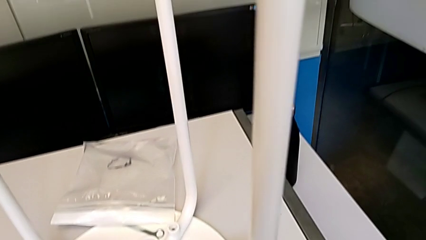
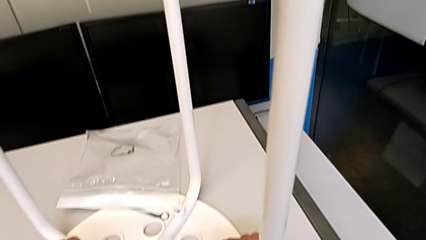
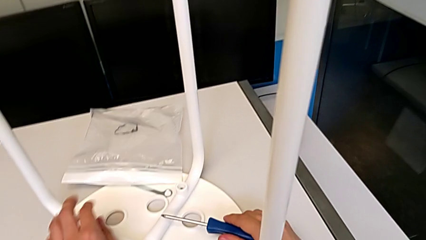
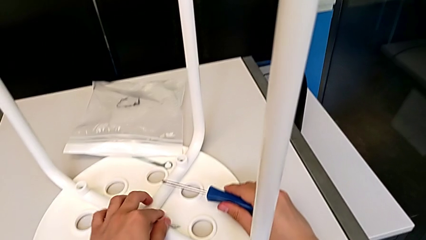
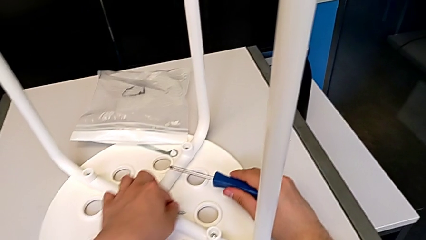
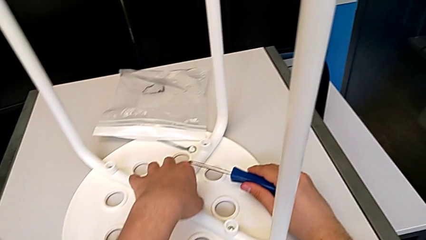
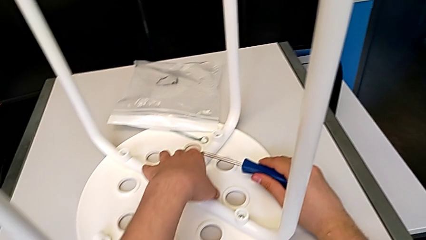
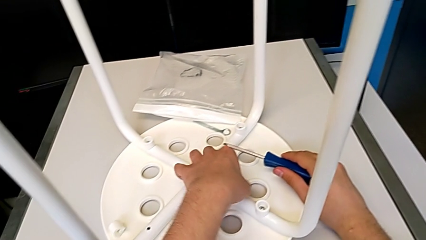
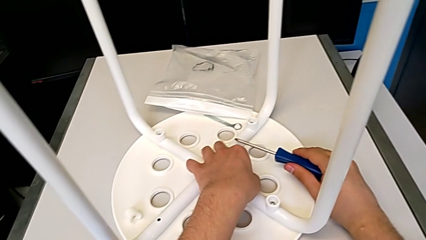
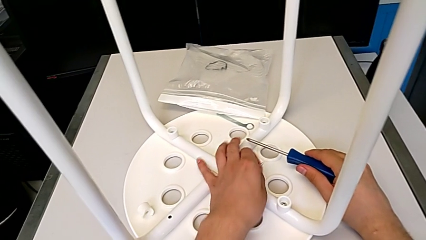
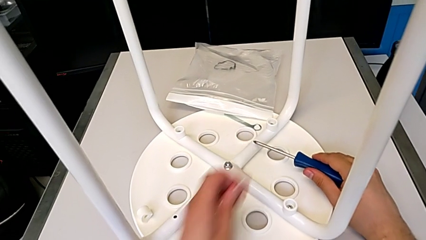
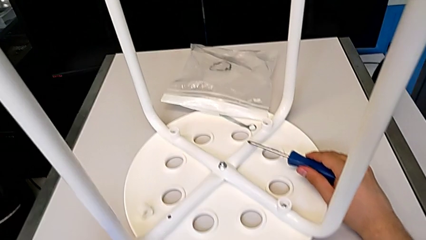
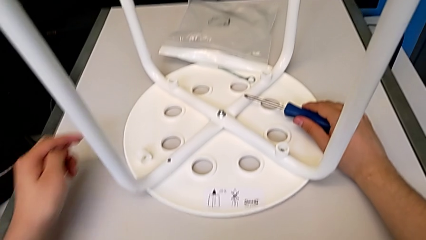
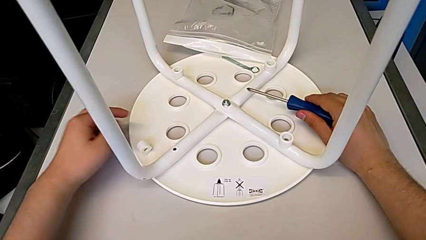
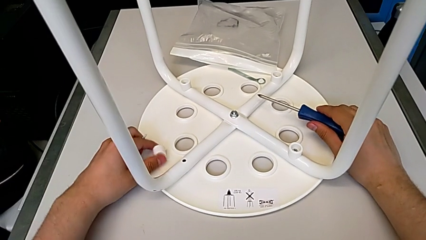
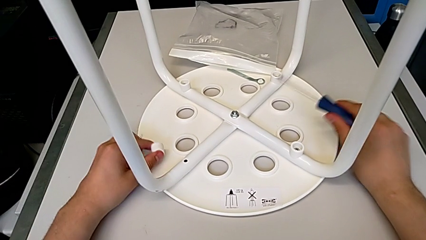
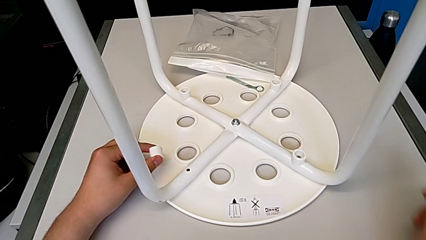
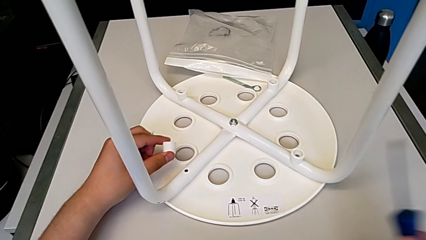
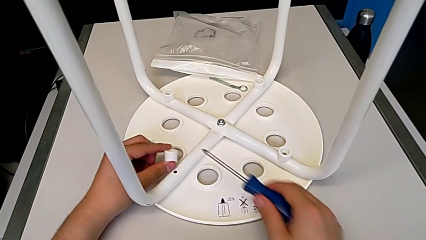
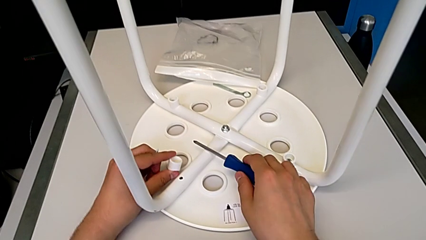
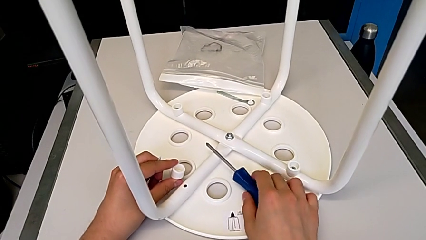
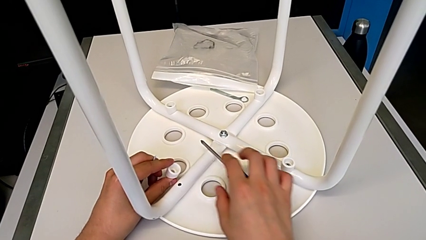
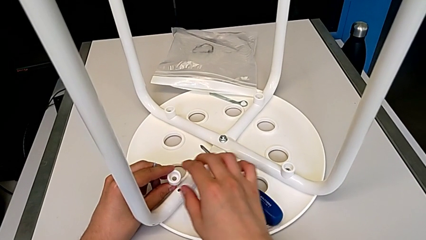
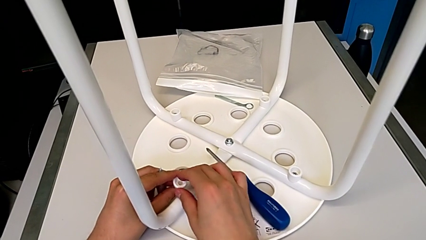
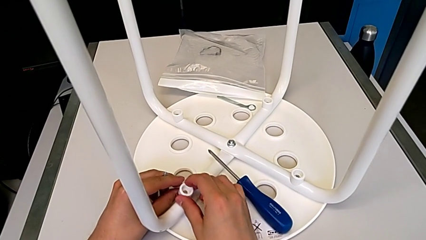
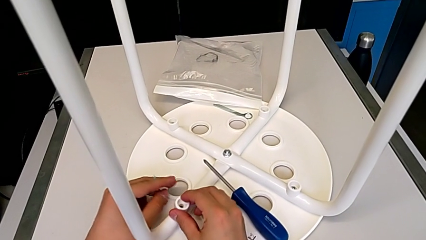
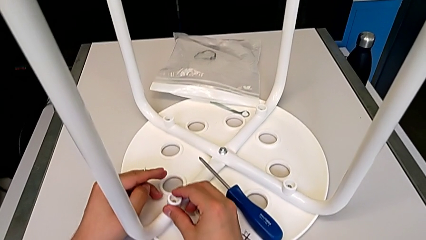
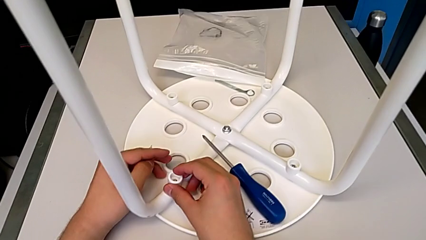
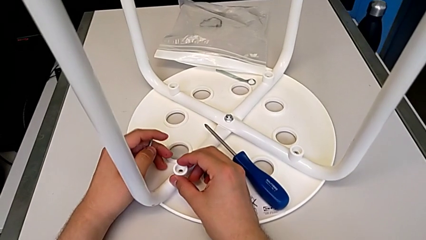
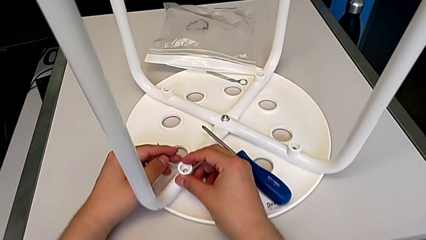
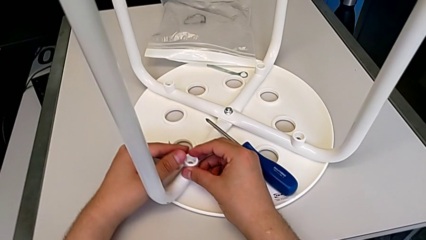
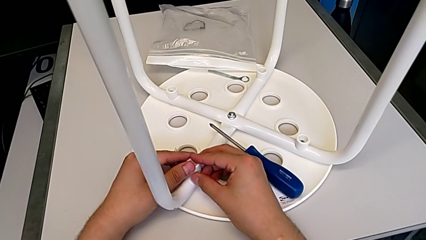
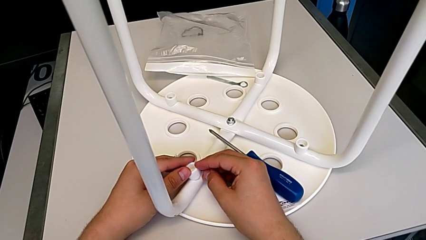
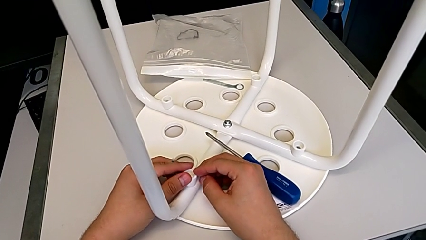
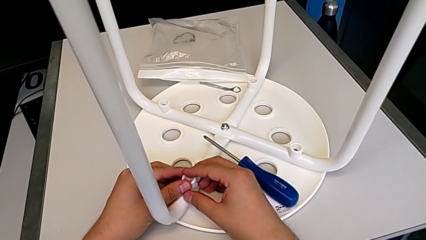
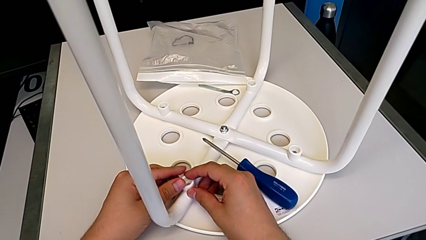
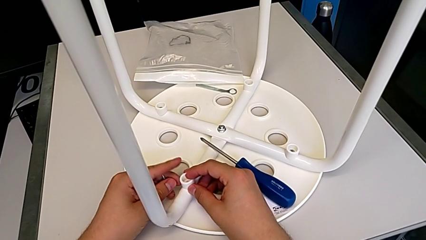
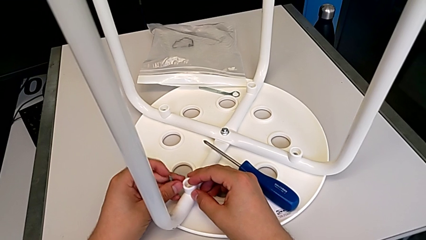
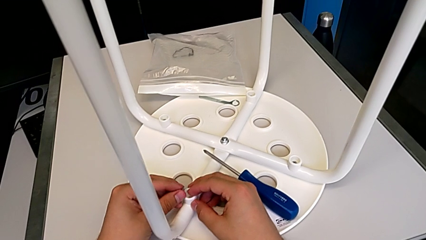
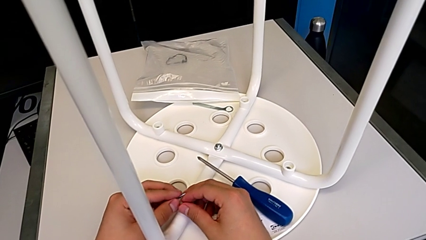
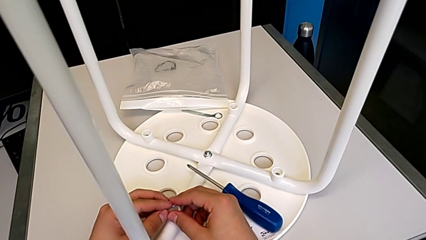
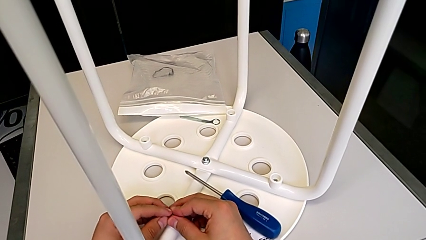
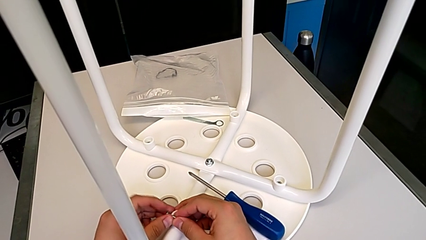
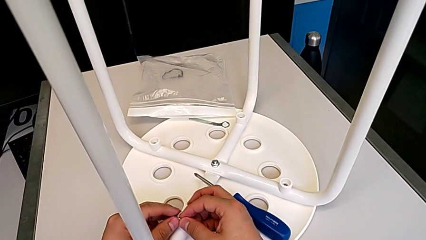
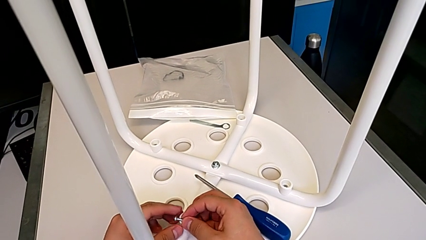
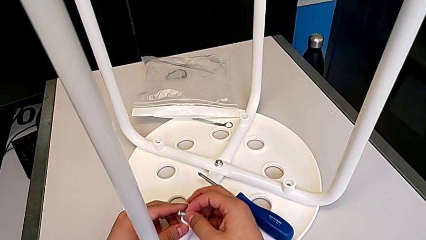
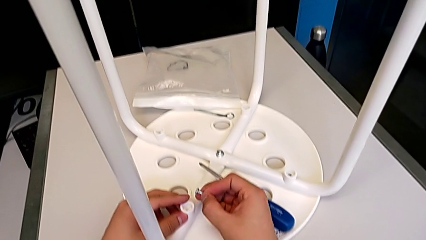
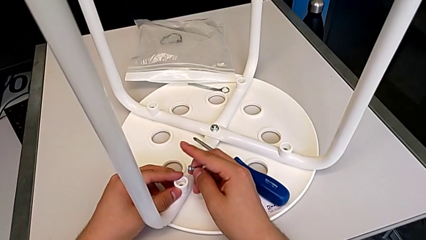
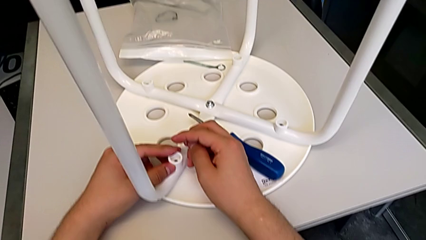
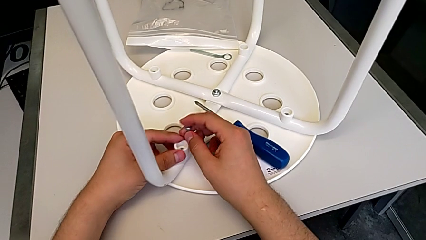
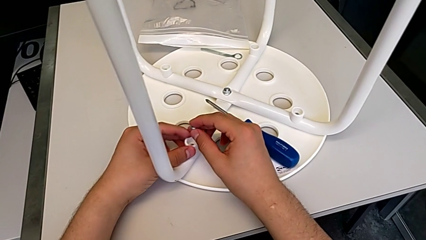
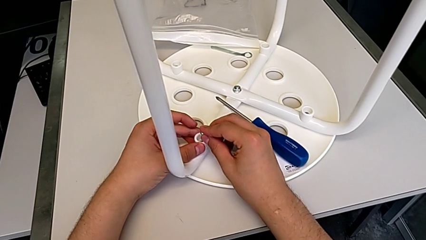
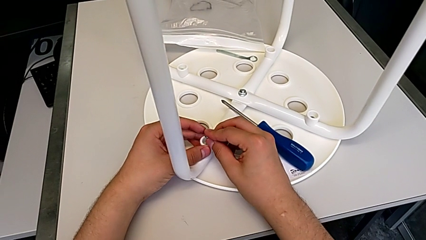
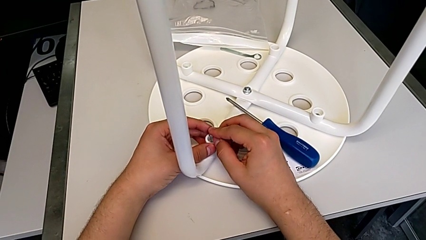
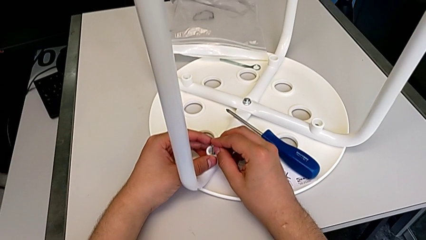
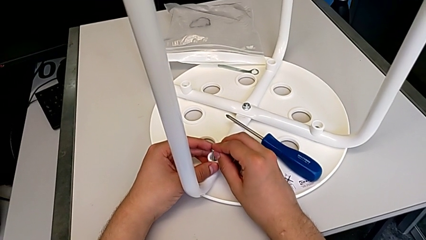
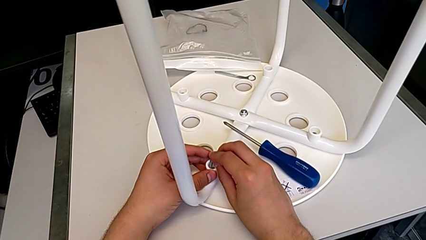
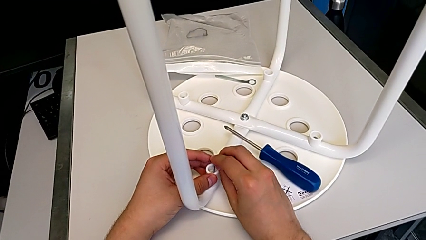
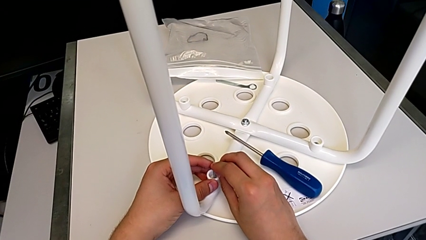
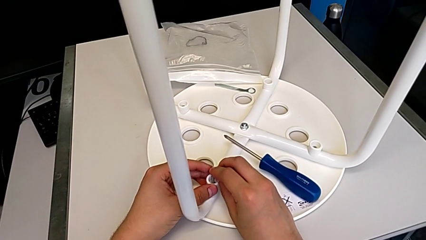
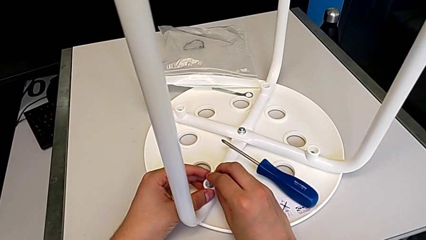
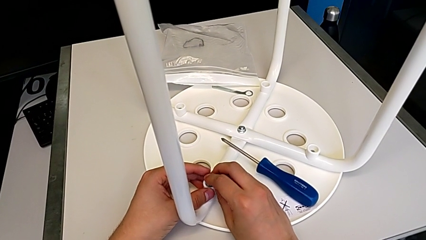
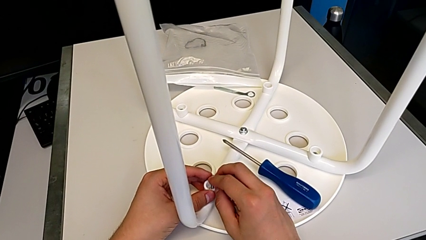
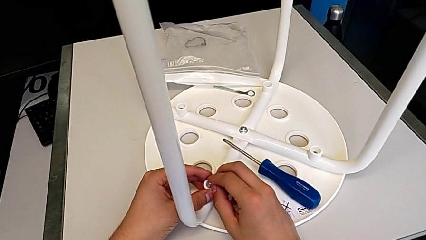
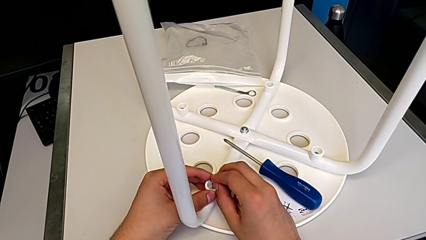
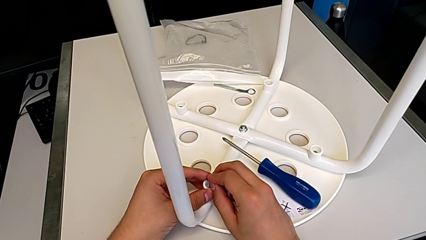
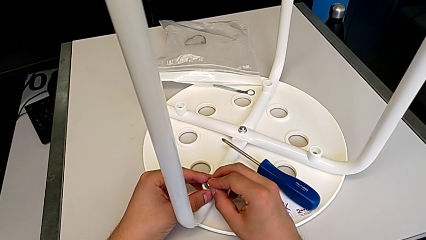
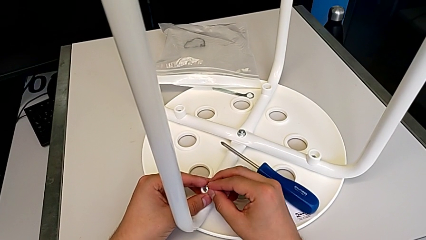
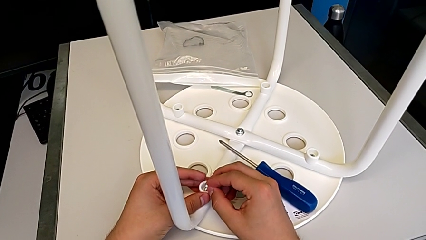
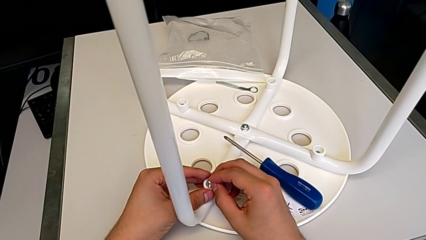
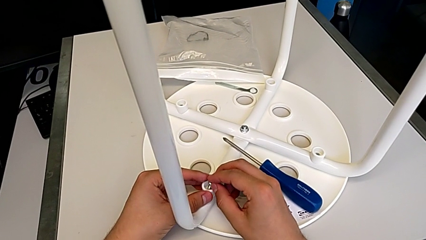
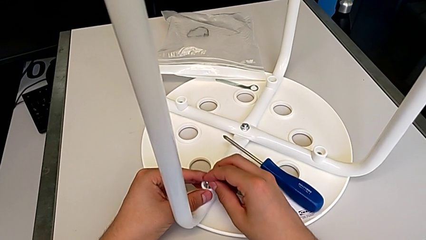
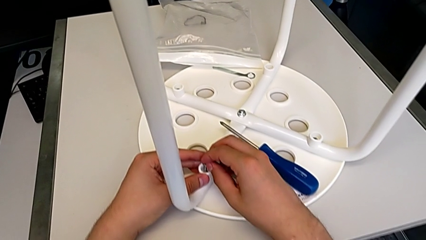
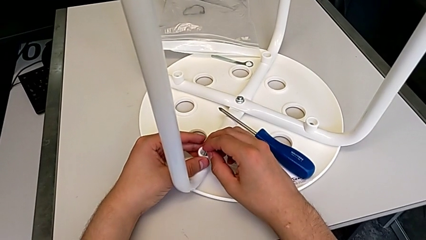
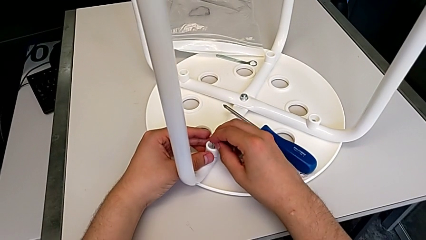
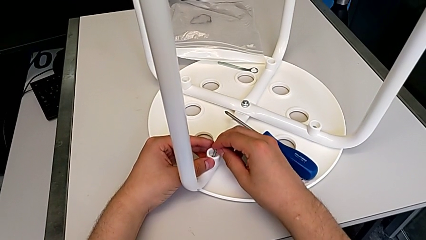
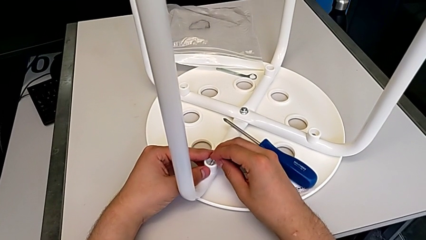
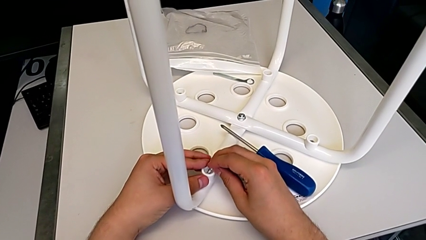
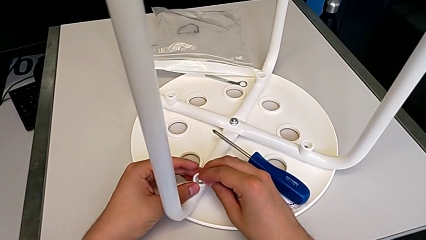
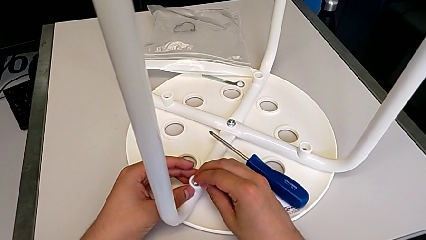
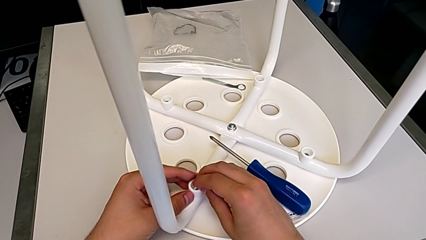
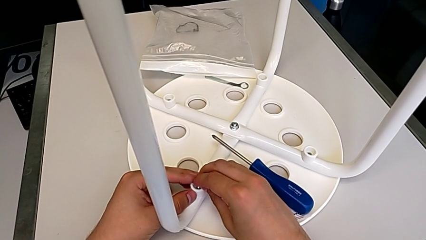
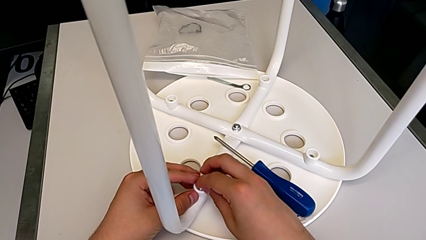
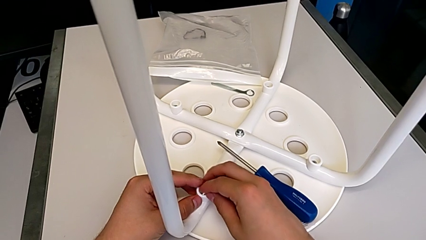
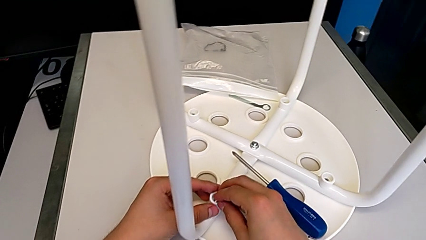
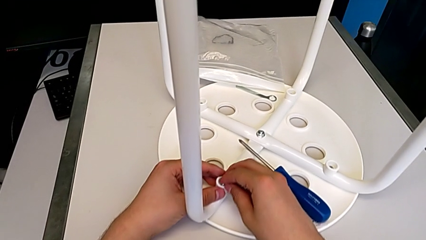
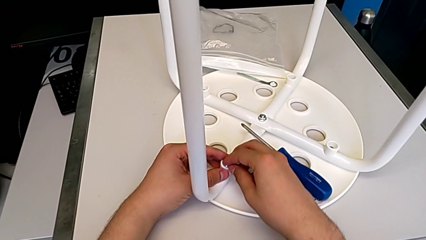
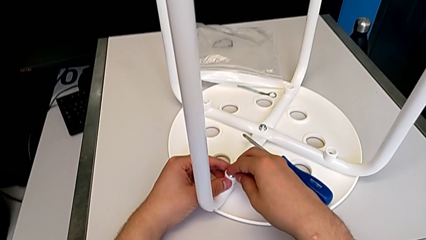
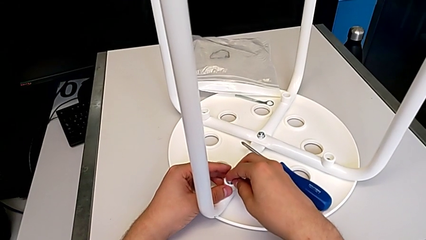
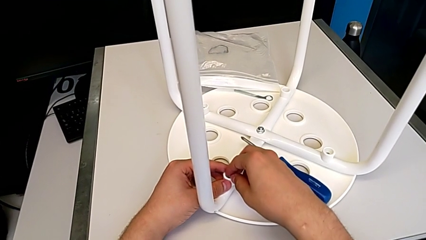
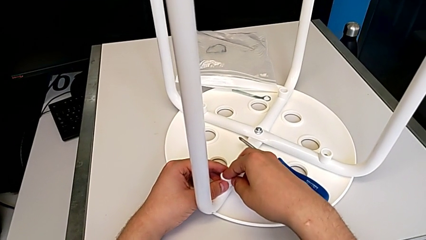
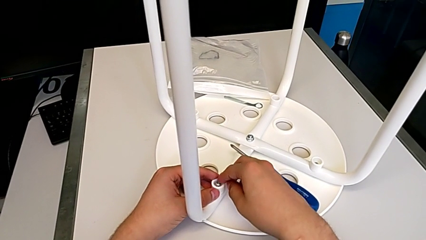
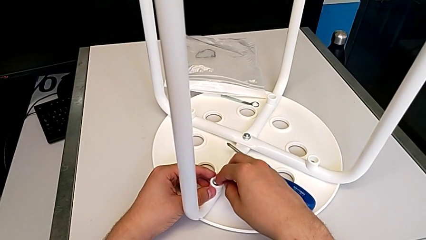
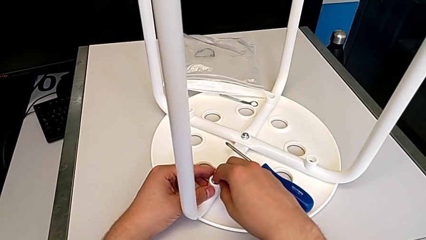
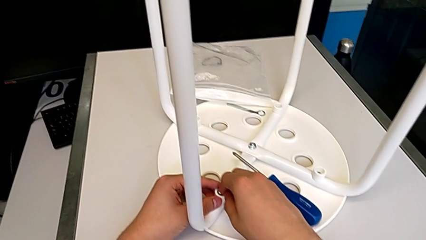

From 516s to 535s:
The camera wearer is screwing the fourth leg of the chair. They place the fourth screw and insert the fourth screw.
